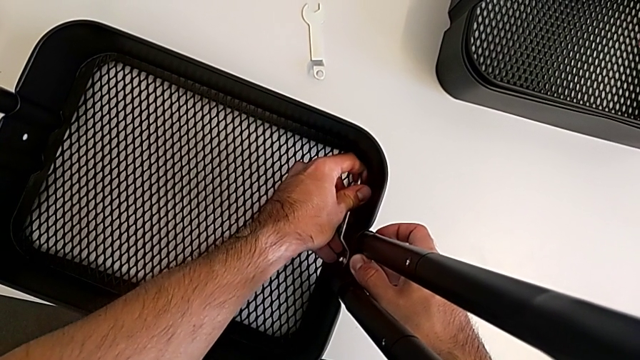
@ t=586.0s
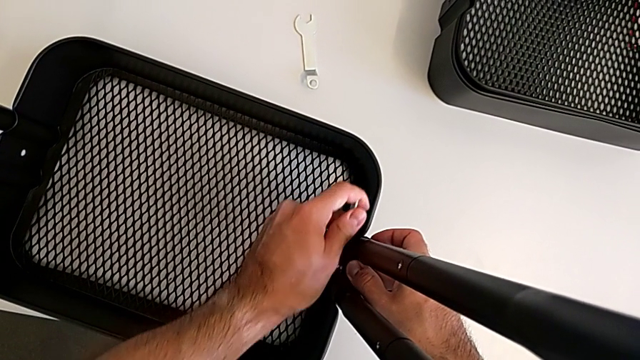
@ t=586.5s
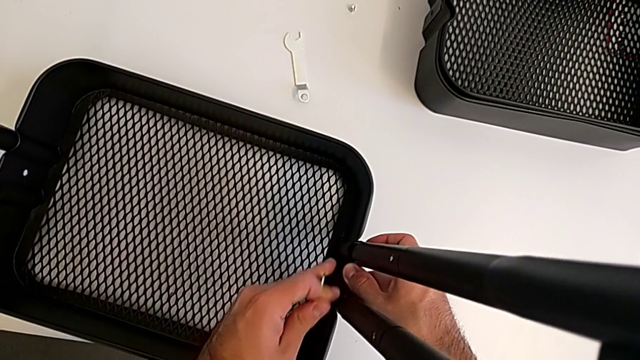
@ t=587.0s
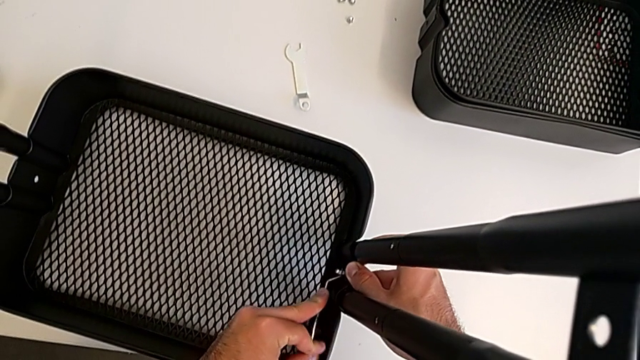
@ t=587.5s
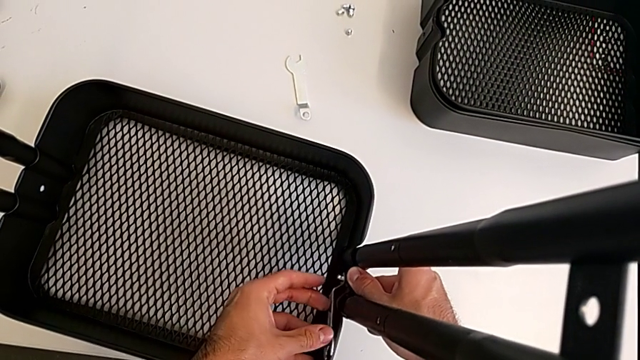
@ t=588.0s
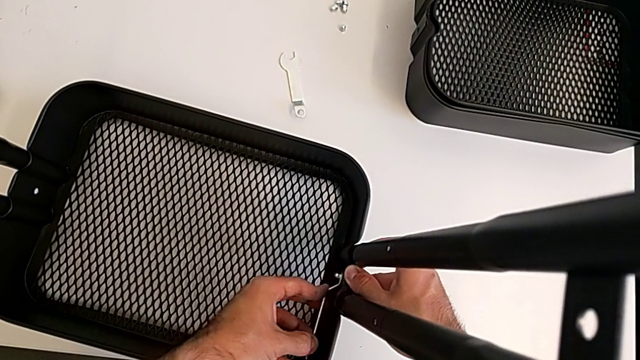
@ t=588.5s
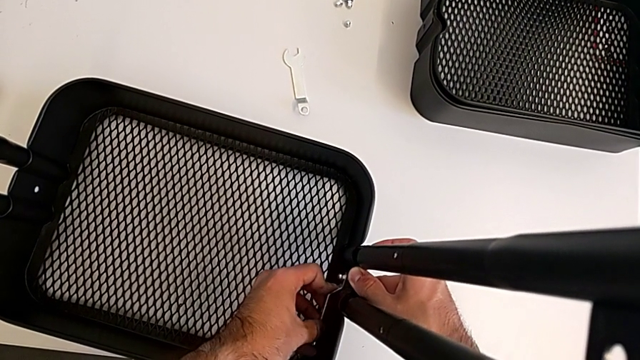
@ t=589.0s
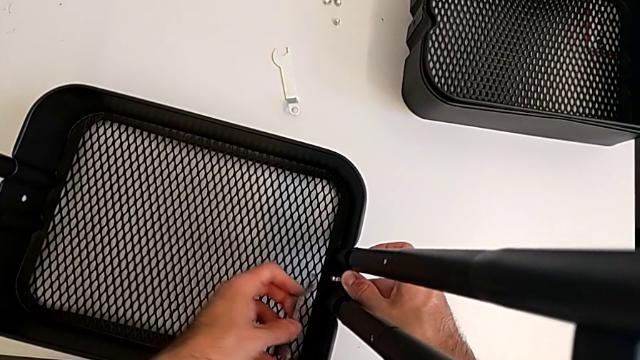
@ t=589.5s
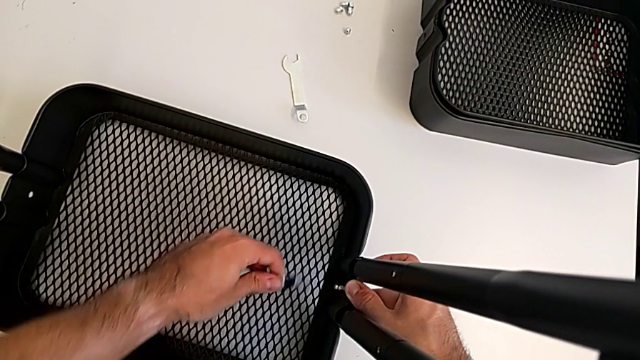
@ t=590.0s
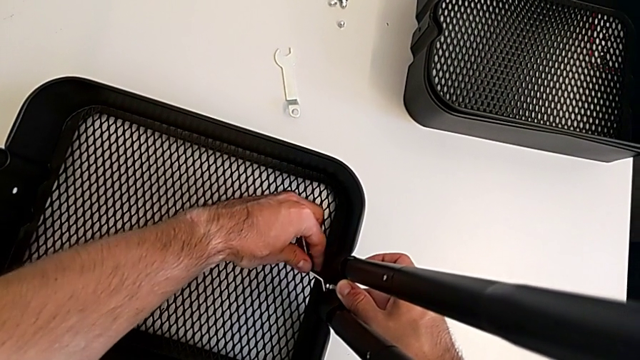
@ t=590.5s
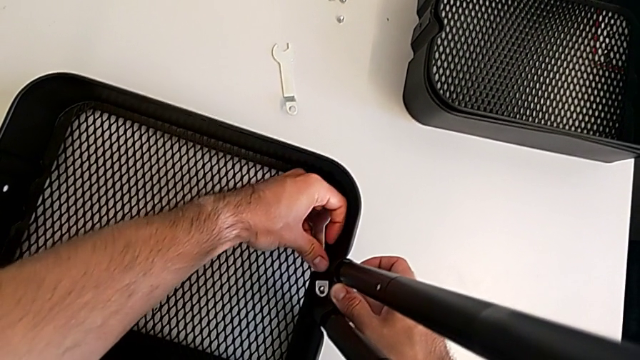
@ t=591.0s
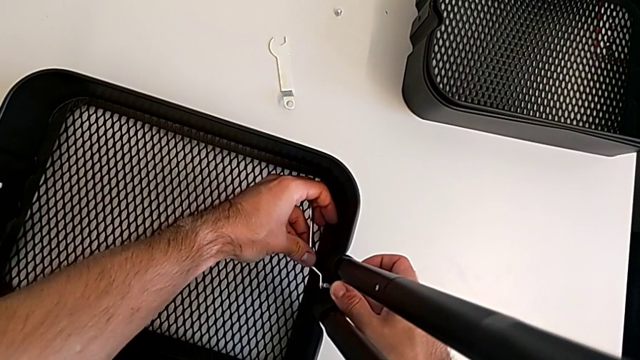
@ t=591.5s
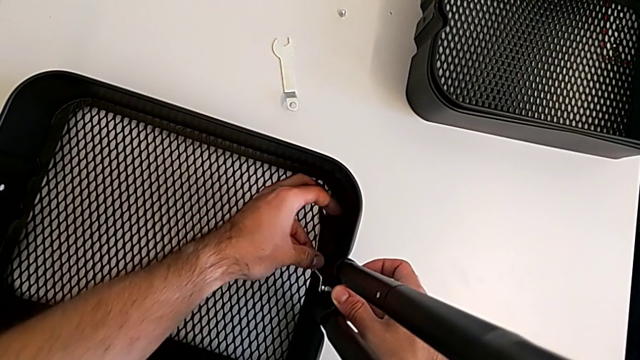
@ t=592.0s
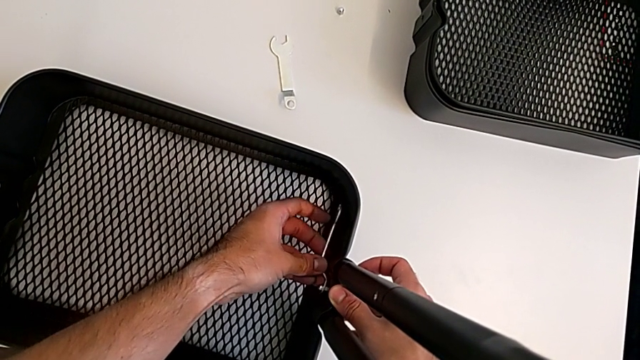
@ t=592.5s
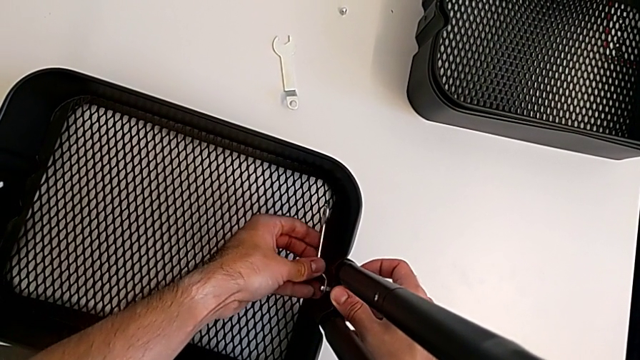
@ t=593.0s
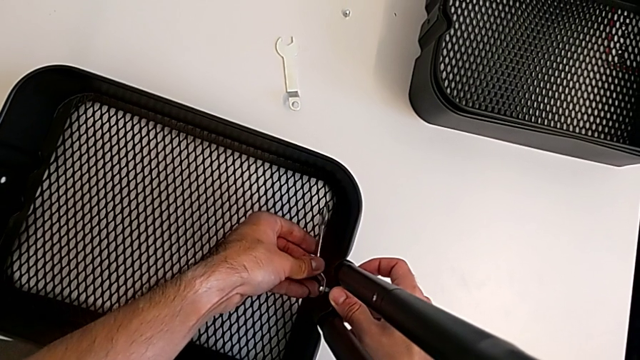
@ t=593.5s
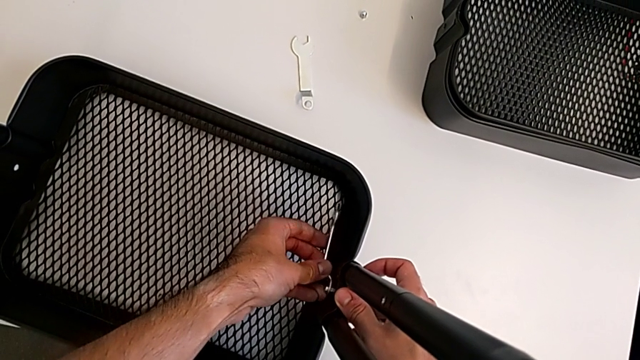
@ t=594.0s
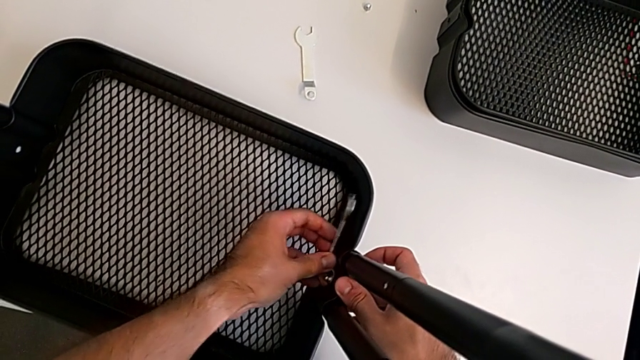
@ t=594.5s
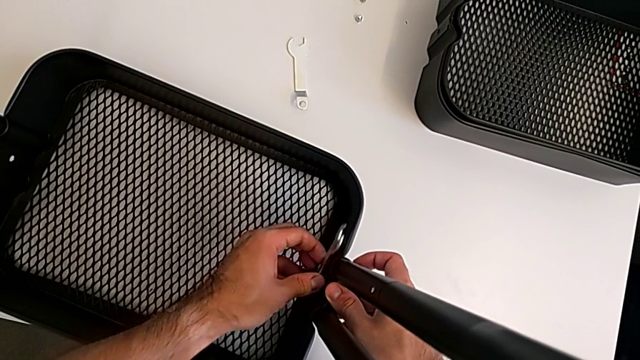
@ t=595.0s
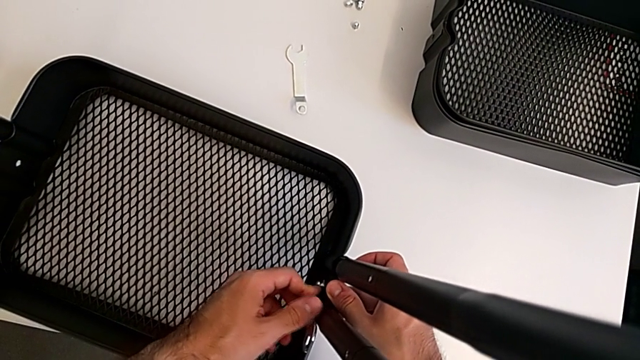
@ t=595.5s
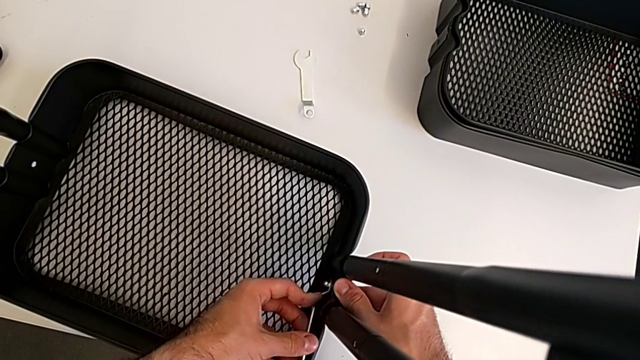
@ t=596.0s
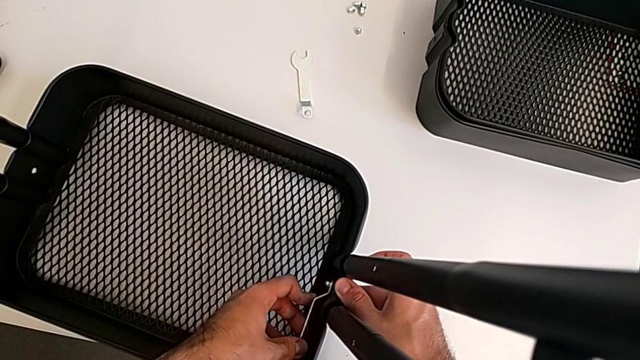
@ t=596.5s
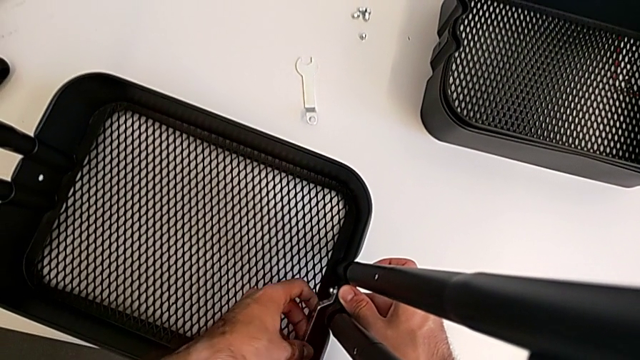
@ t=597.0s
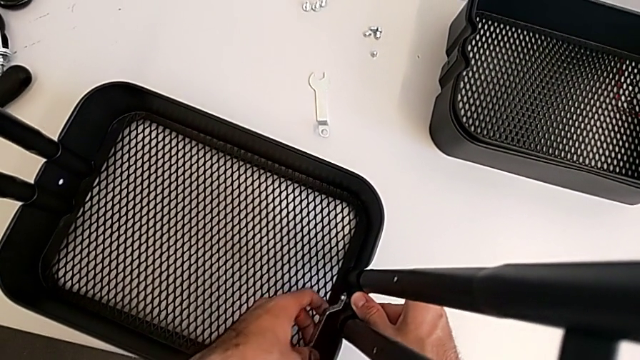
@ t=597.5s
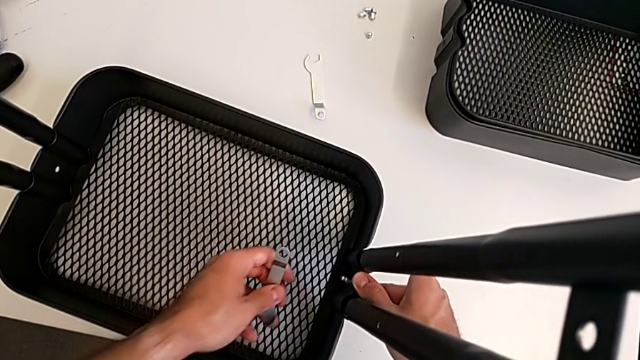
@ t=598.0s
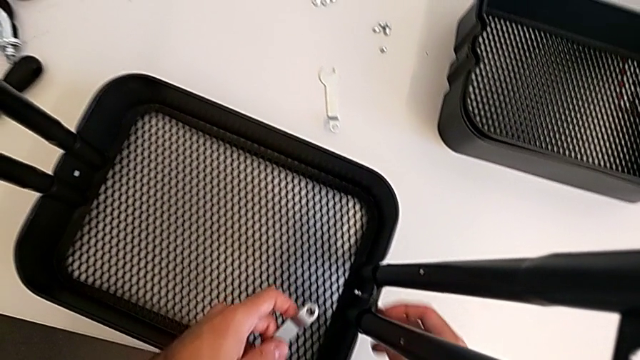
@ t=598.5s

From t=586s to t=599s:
The camera wearer is screwing the first bracket of the bottom grid tray. They keep screwing the hexagon cap nut.

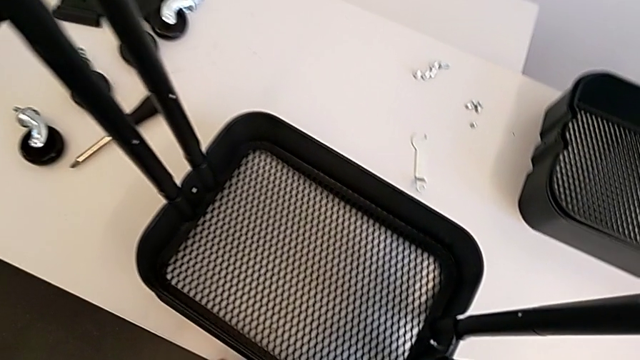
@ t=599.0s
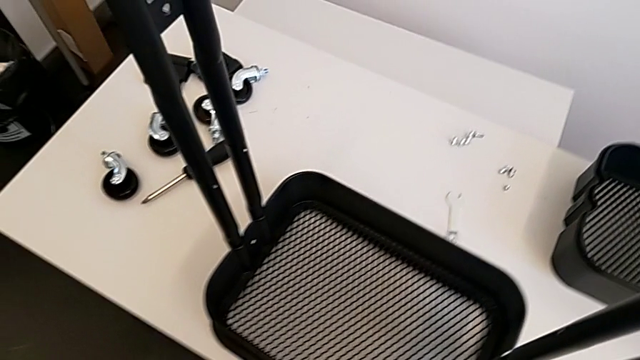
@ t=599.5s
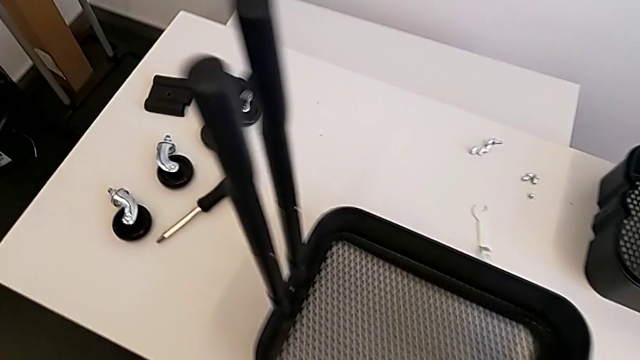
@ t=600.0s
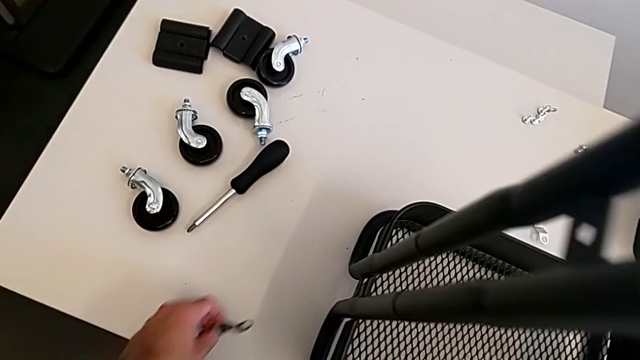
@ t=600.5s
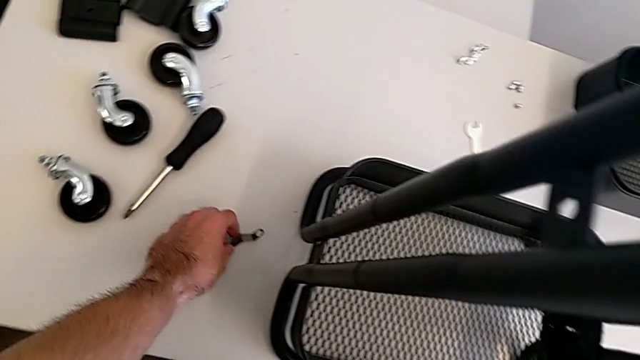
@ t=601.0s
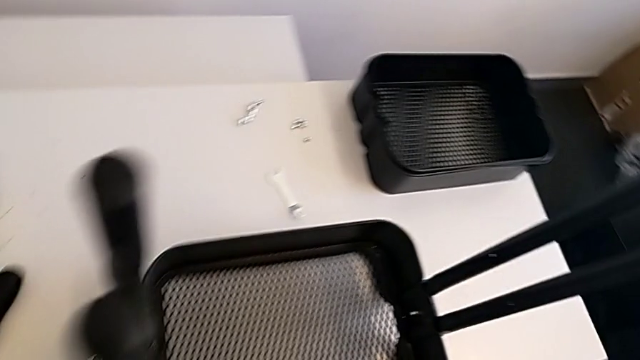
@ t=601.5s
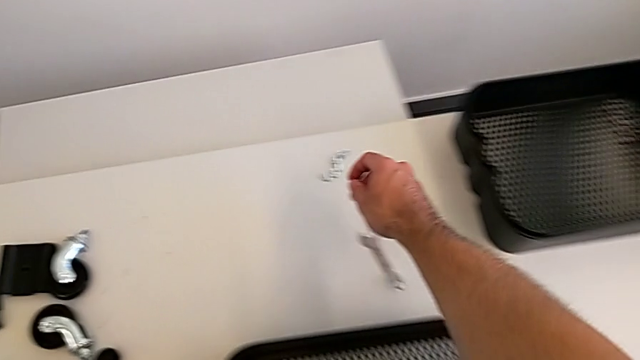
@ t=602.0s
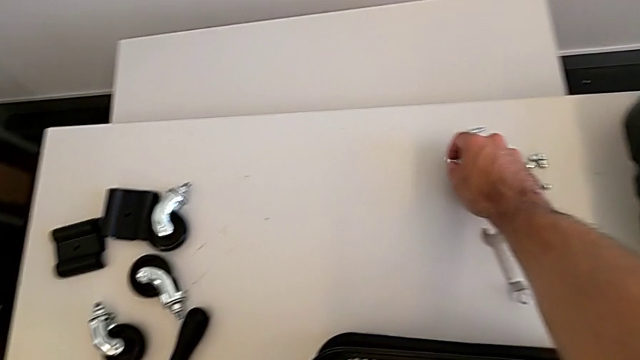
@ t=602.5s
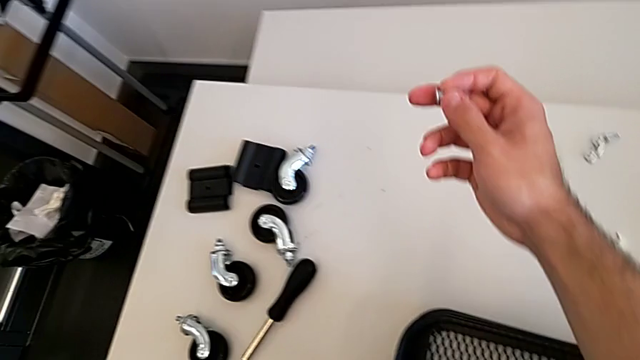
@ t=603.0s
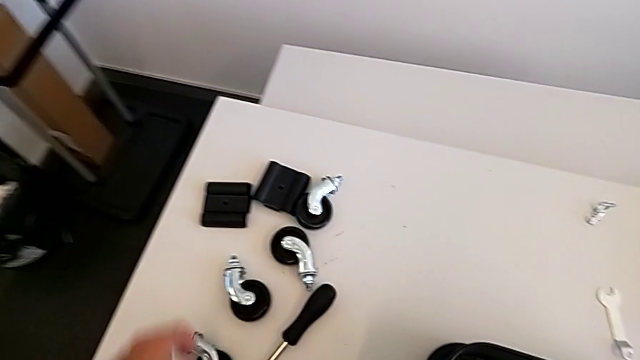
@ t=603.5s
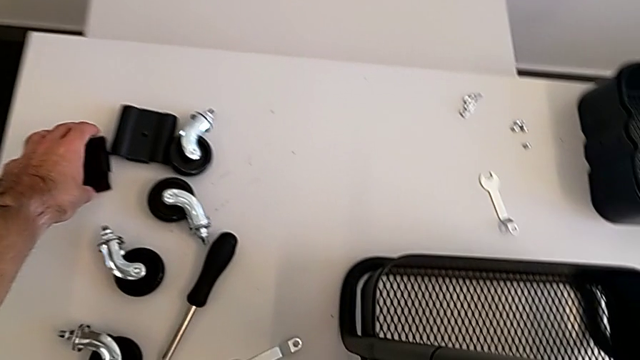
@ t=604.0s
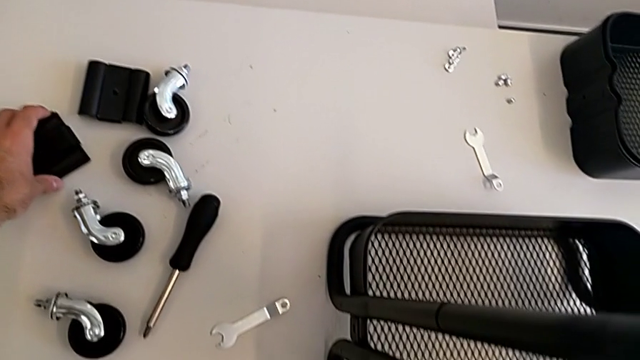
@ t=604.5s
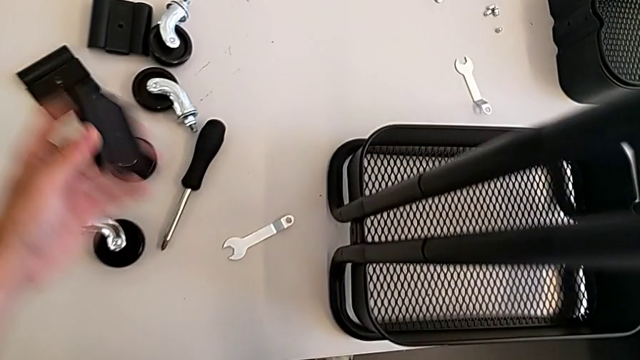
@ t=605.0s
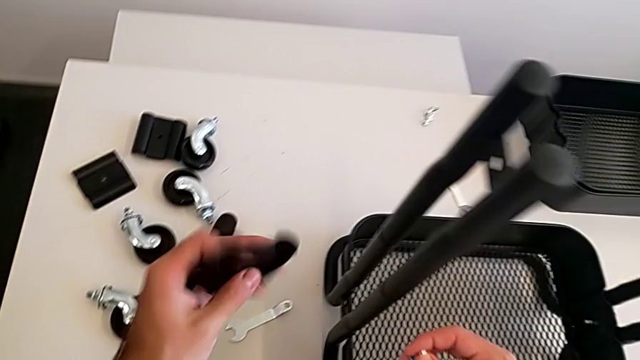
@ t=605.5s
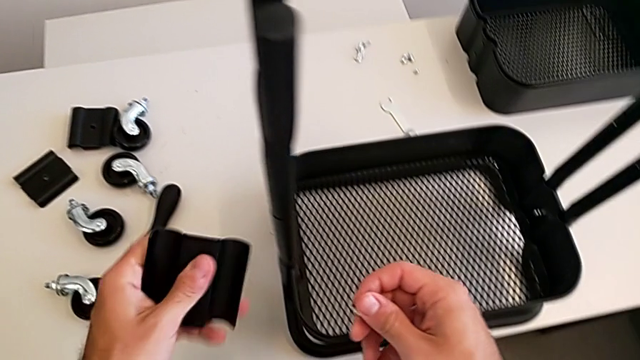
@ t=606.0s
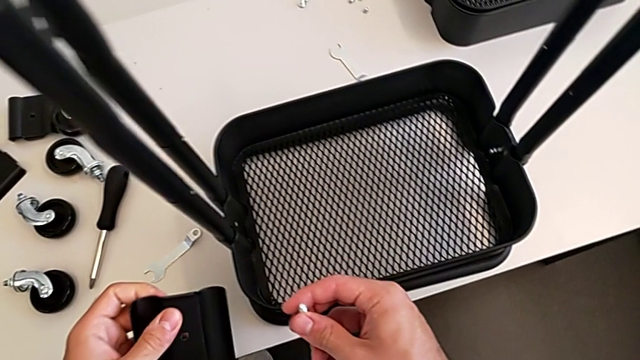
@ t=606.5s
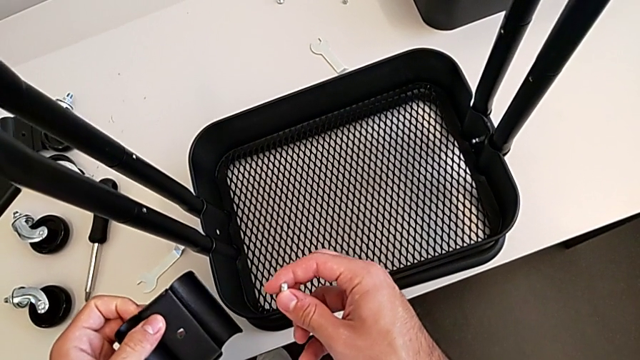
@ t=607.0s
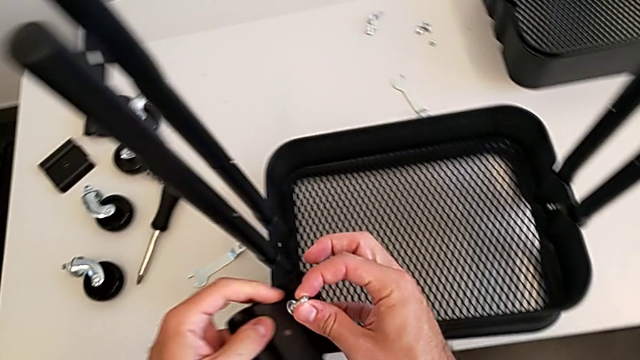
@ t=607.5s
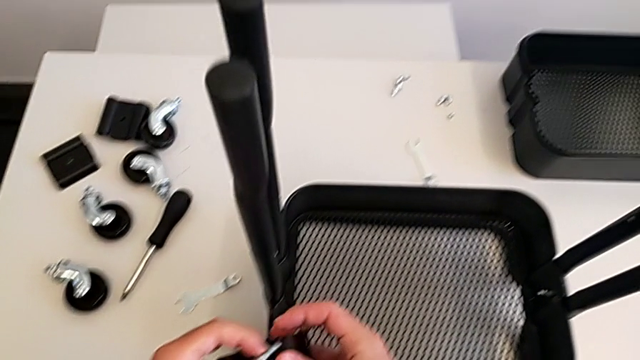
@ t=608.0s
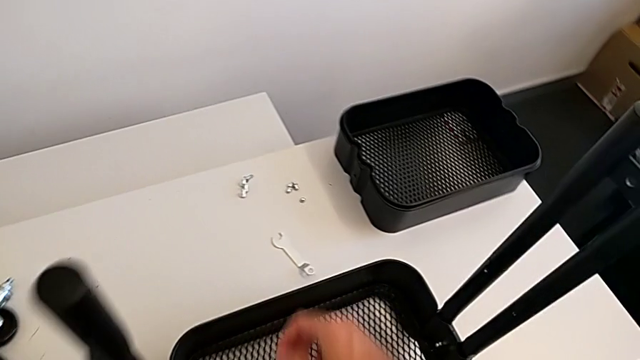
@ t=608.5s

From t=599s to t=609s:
The camera wearer is screwing the second bracket onto the bottom grid tray. They place the spanner wrench, grab the second bracket, inspect it and grab the second hexagon cap nut.
